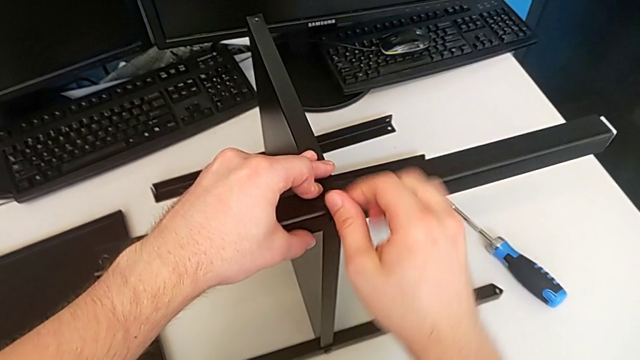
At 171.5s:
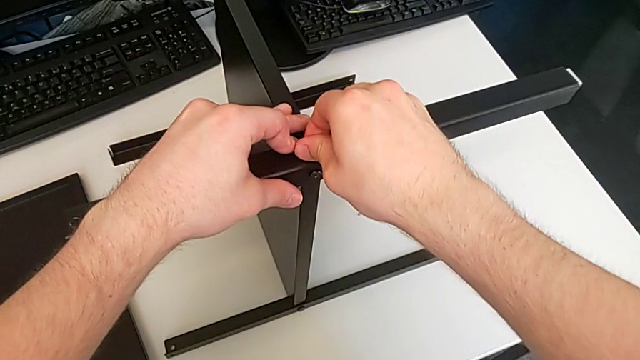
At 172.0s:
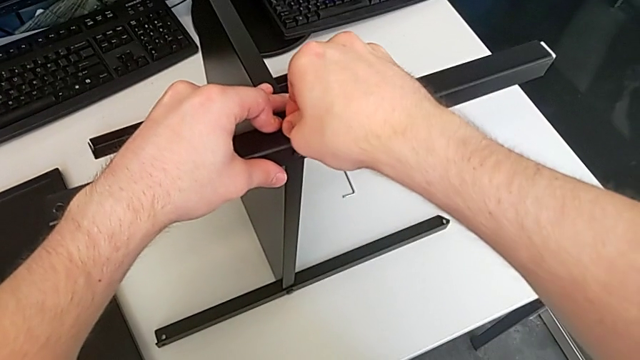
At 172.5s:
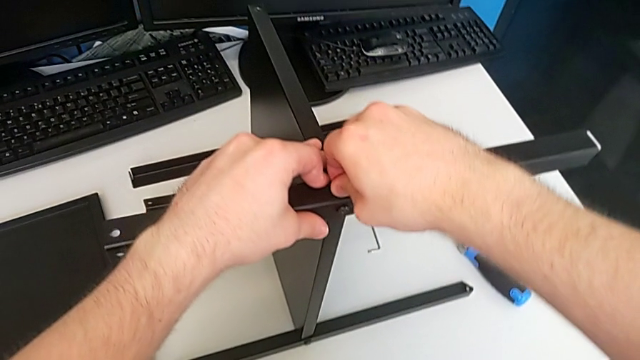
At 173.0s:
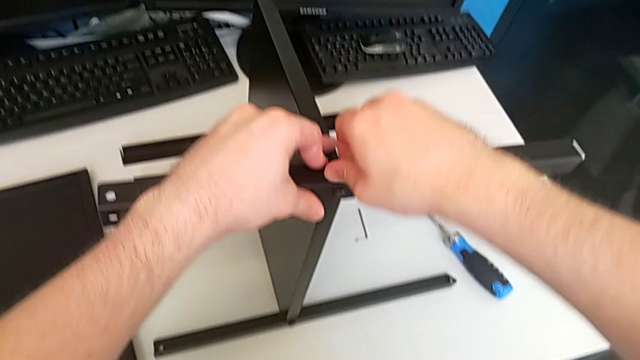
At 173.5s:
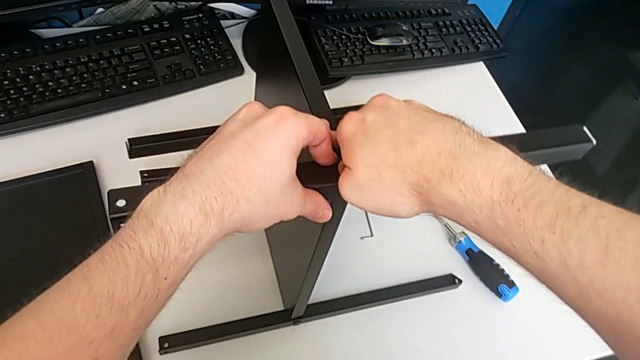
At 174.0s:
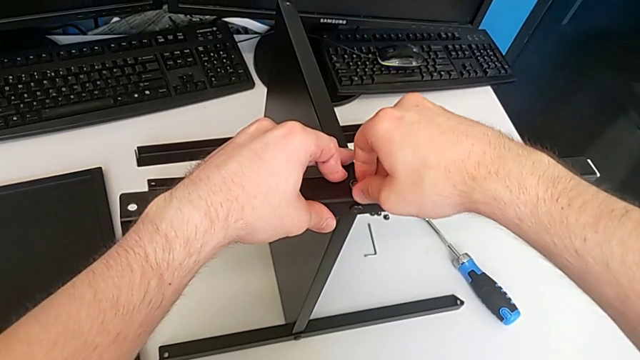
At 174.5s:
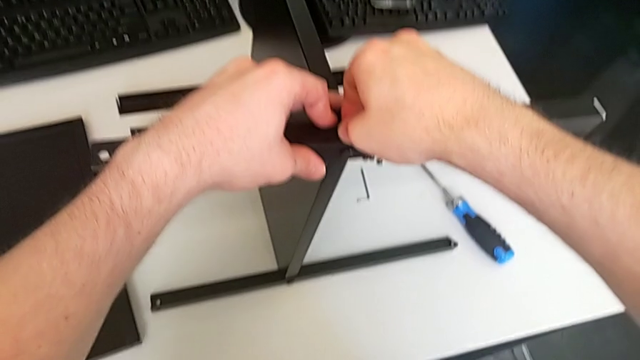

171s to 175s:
The camera wearer is screwing the third screw. They keep screwing the third hex socket head.

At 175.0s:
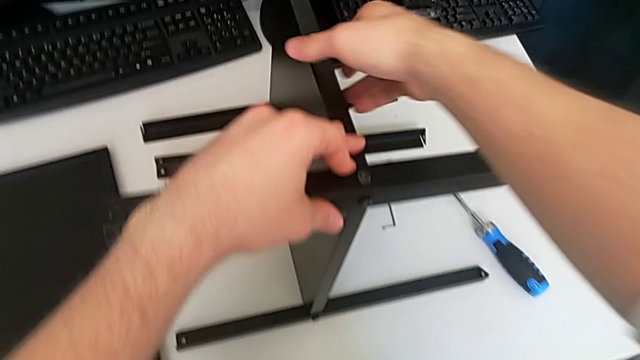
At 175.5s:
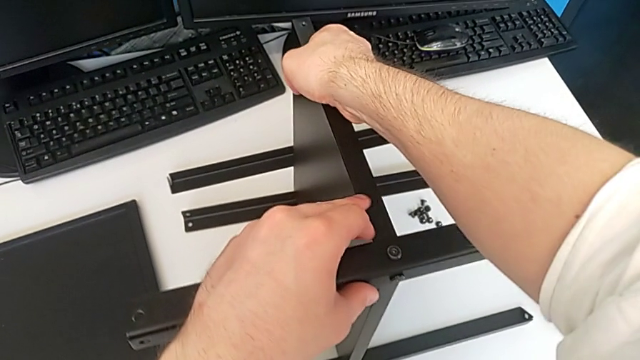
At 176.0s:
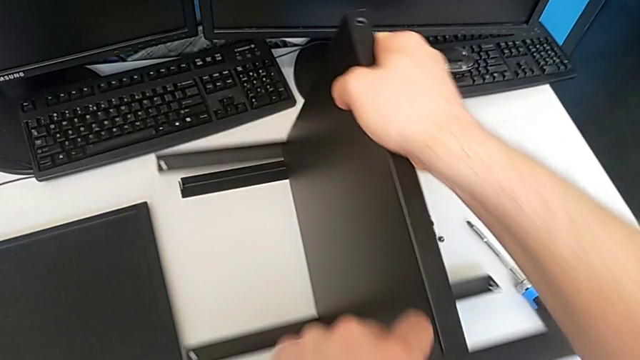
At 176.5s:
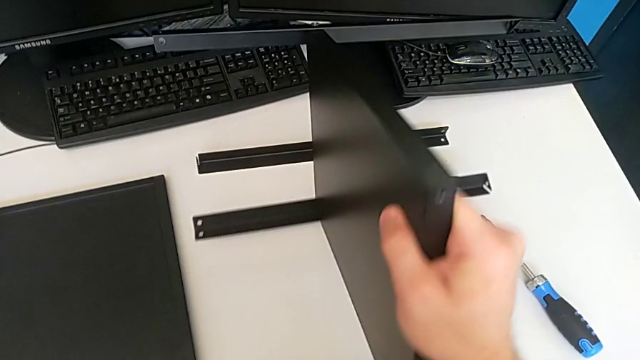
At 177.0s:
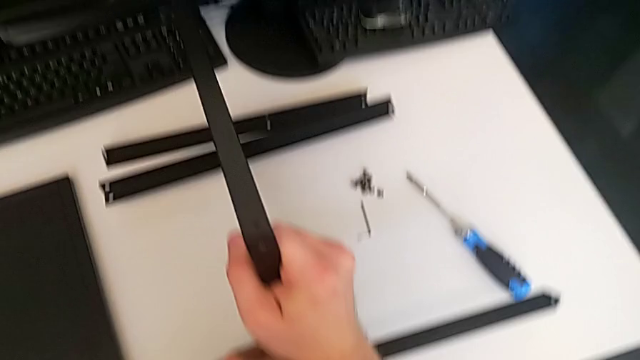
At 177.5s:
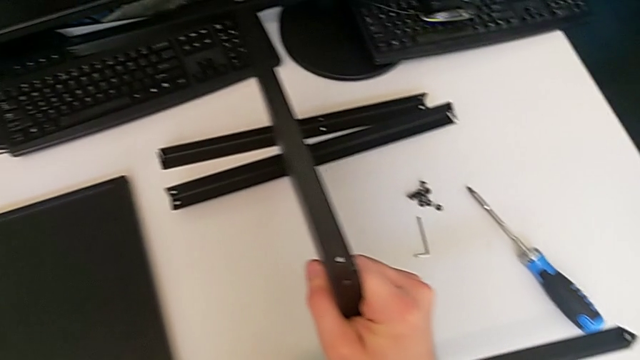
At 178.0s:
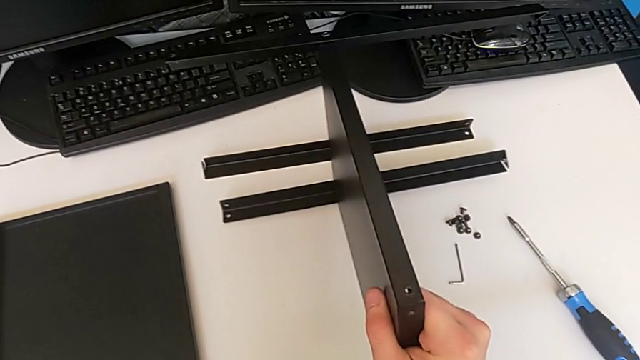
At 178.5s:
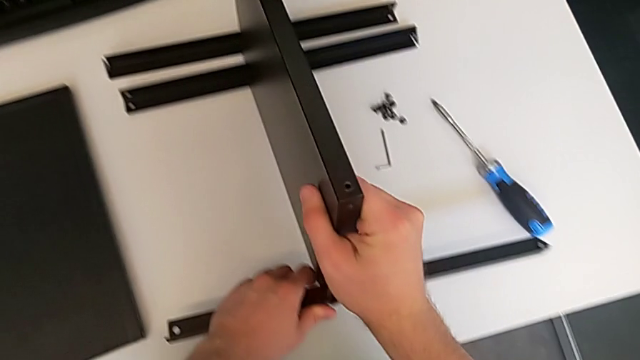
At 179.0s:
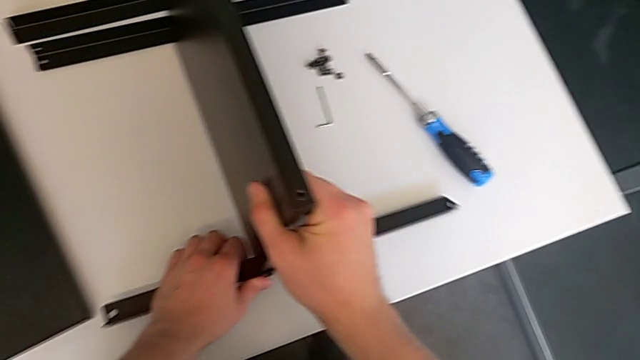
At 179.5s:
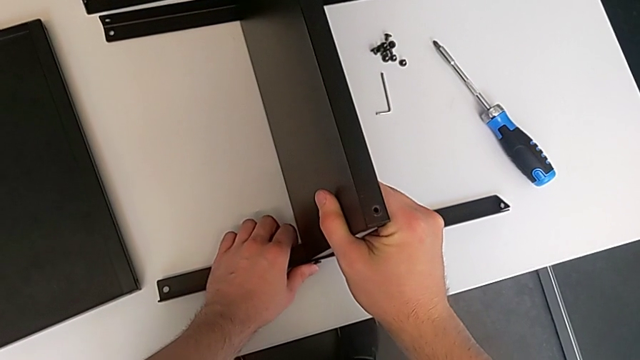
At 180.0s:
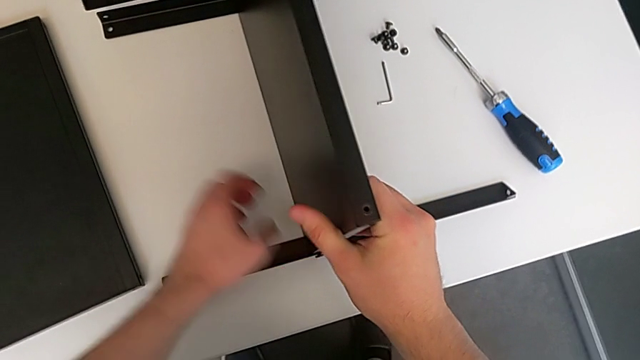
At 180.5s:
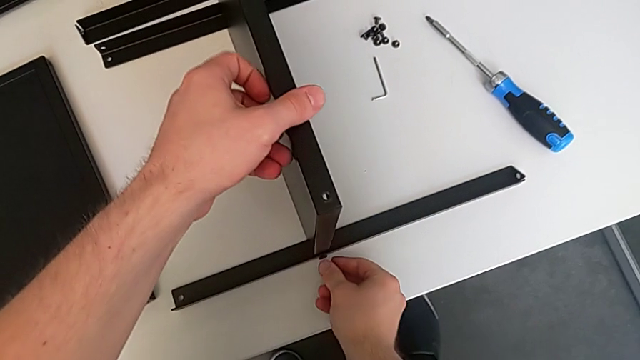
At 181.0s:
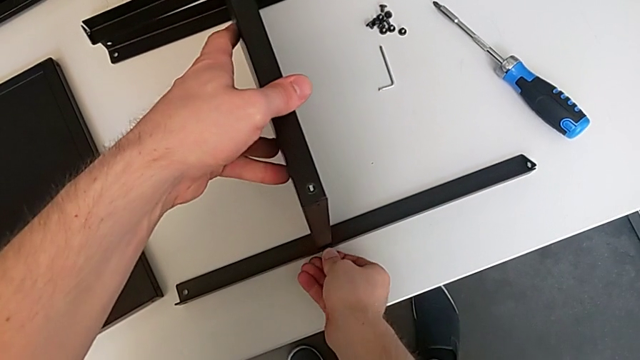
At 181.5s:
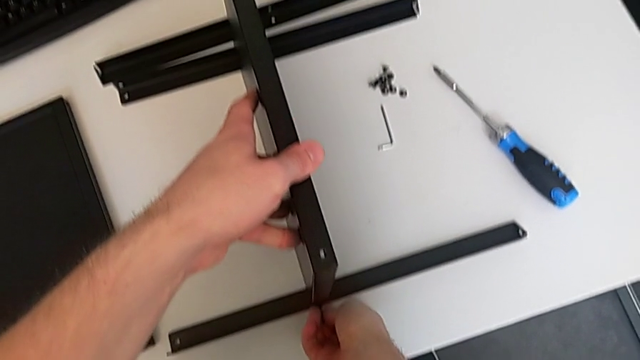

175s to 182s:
The camera wearer rotates the table clockwise. They rotate the tray, place it and hold the leg.

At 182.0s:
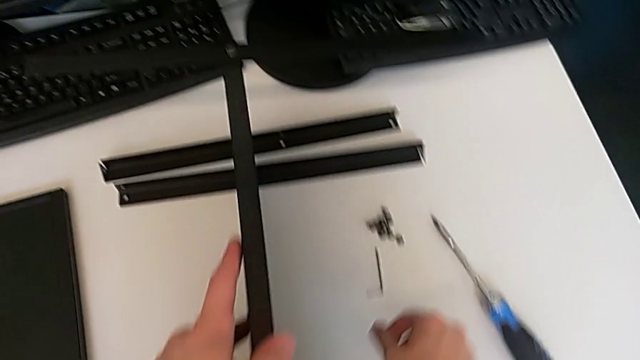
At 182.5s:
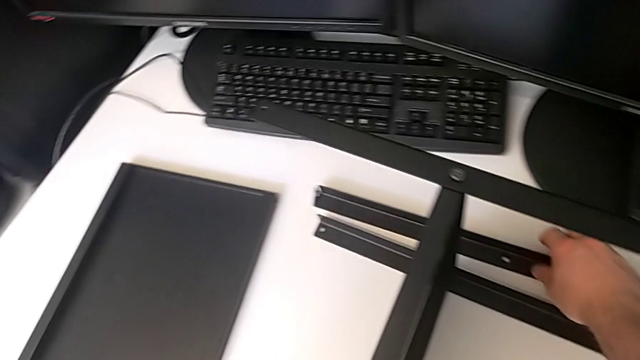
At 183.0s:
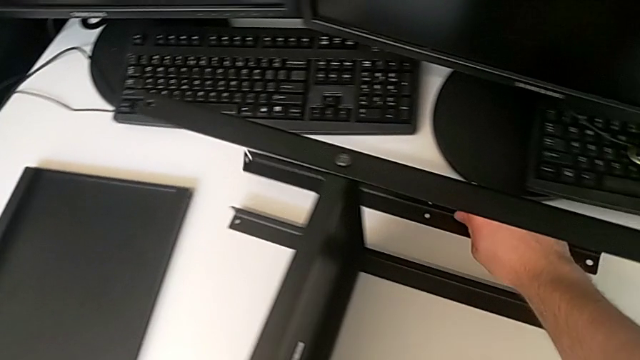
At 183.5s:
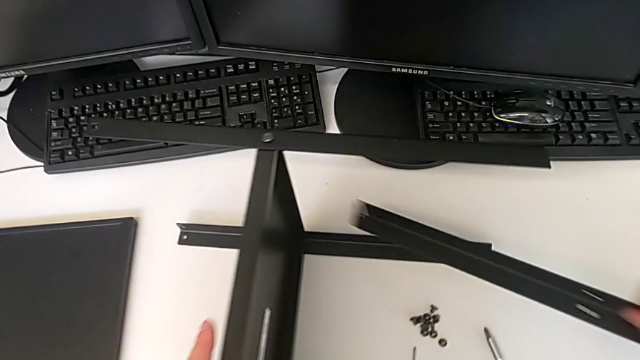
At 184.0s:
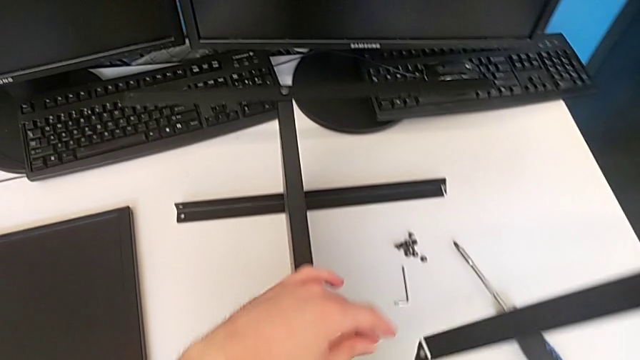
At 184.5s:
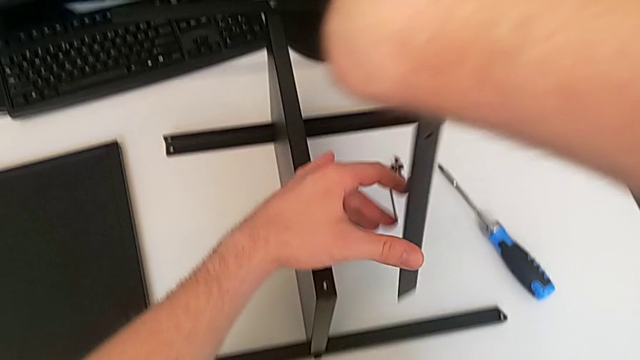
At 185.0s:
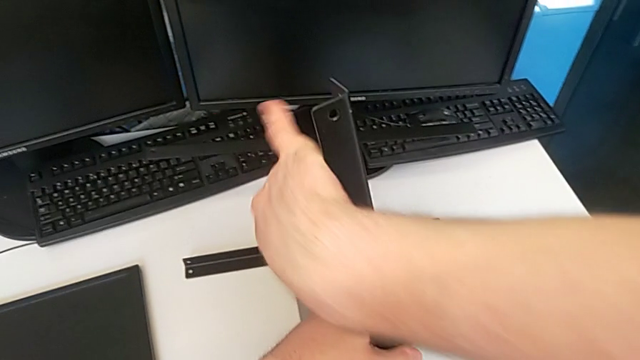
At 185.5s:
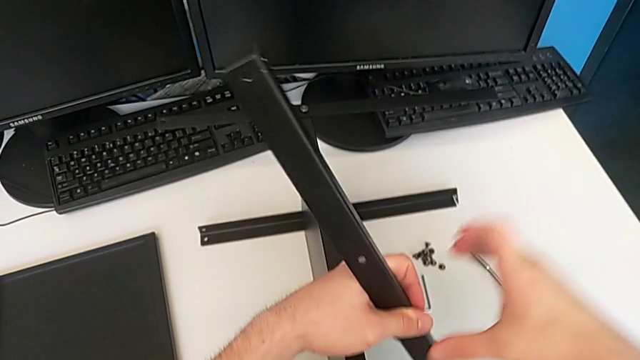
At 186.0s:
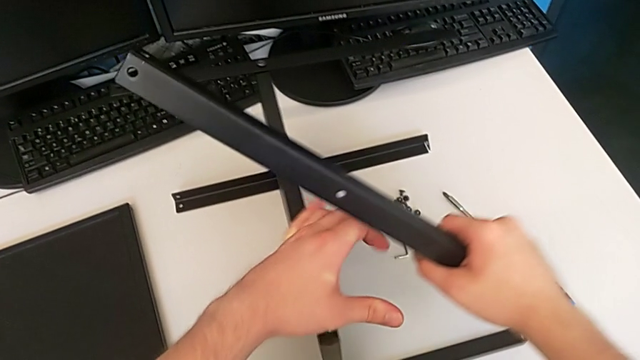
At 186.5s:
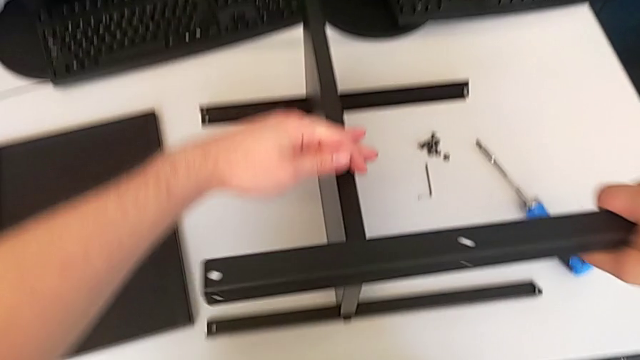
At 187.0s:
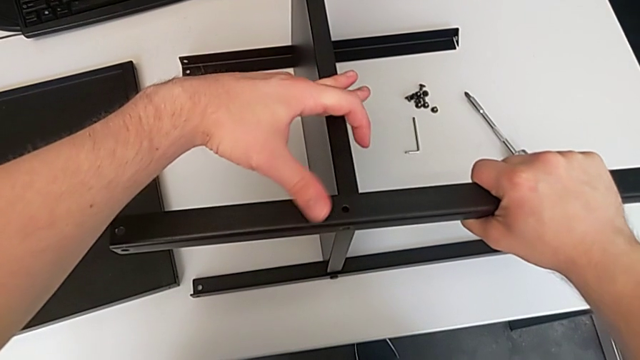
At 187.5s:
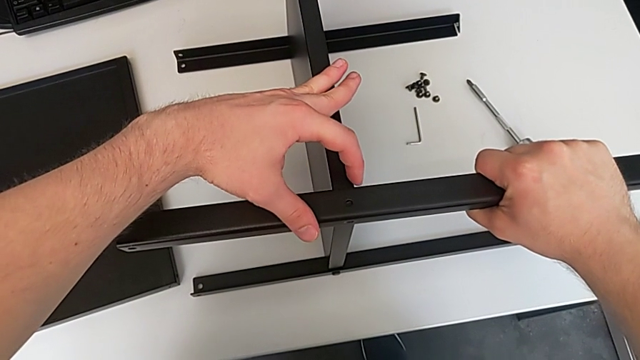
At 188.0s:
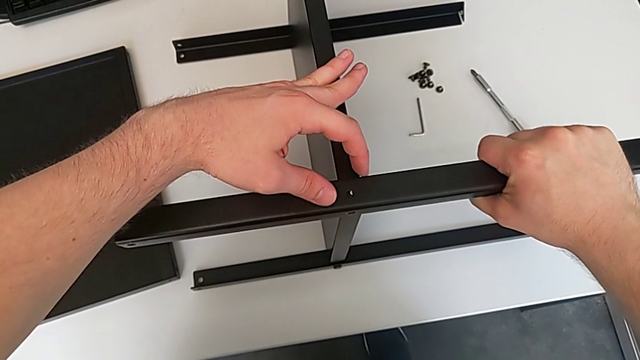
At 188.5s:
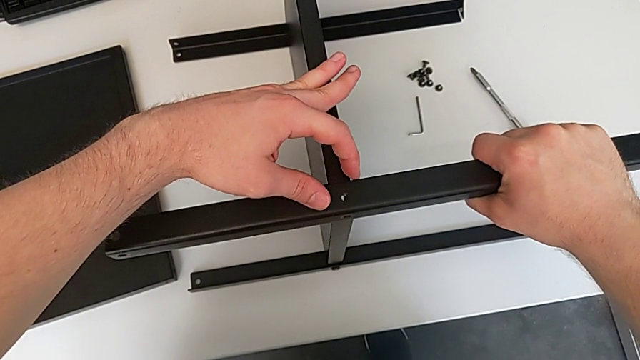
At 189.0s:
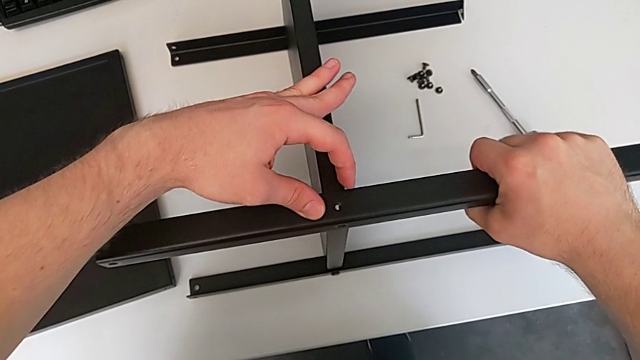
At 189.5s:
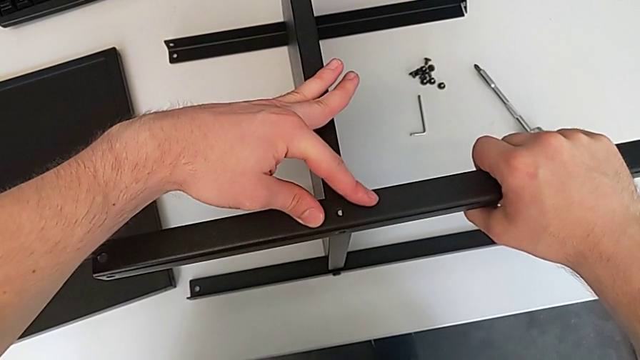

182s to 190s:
The camera wearer assembles the fourth leg. They lift the fourth leg and align it.

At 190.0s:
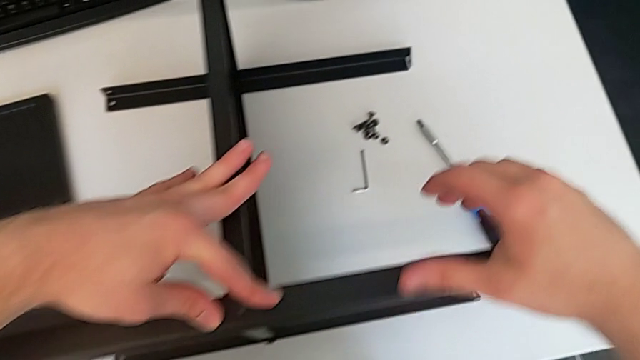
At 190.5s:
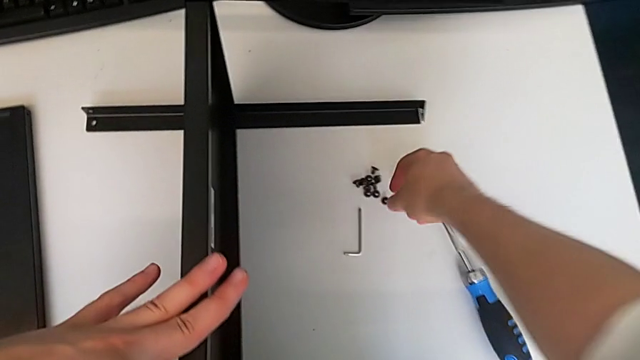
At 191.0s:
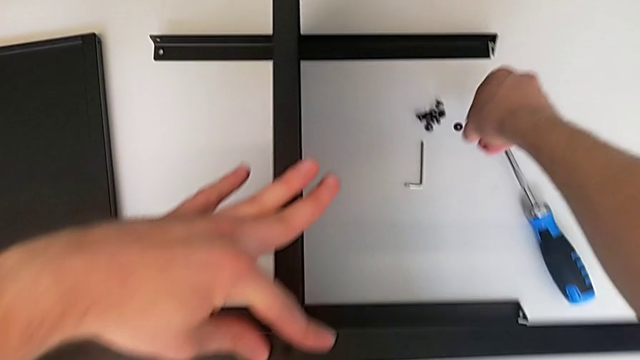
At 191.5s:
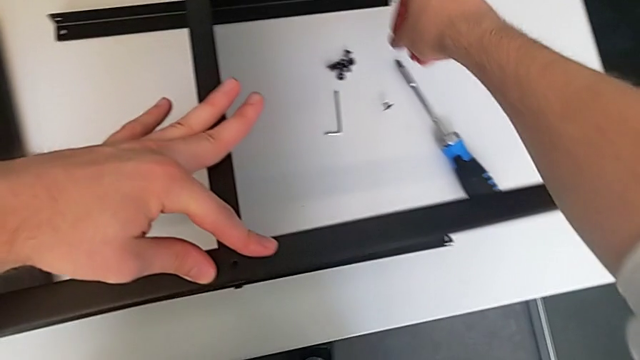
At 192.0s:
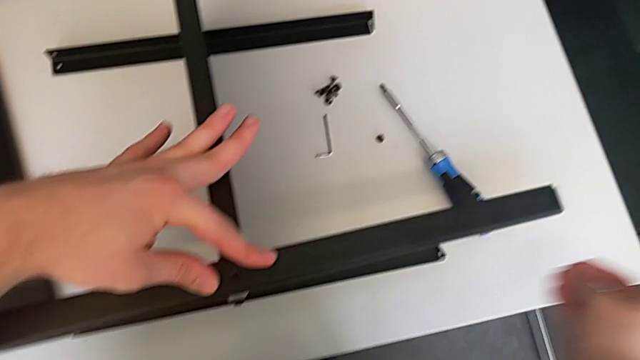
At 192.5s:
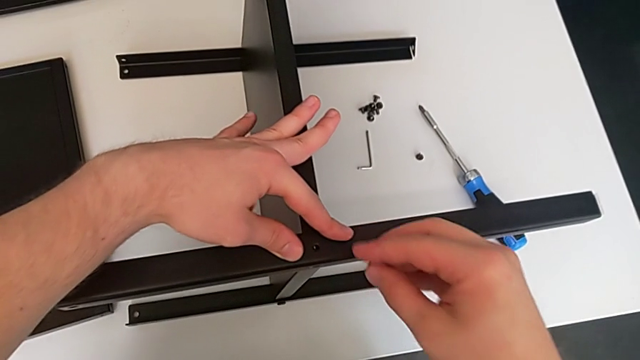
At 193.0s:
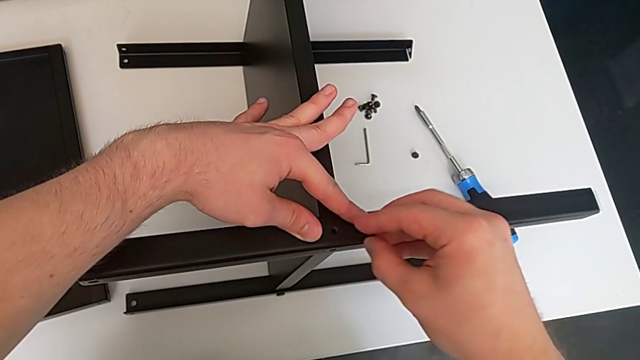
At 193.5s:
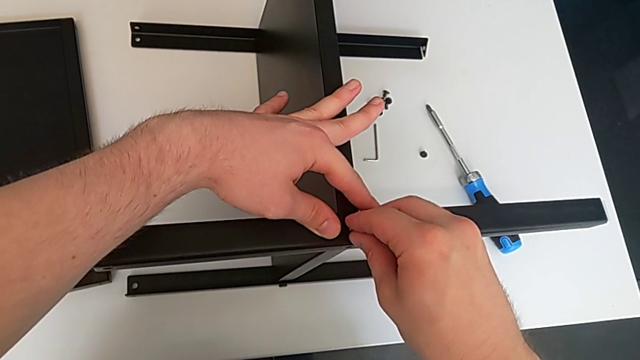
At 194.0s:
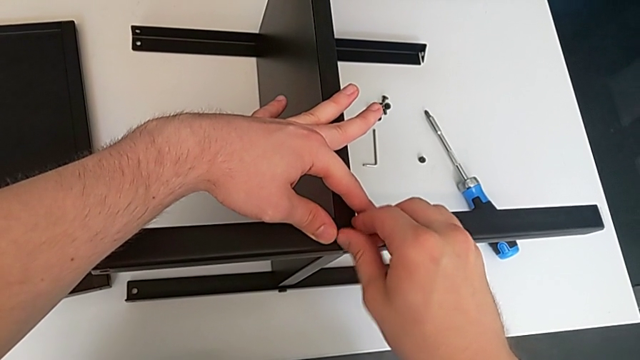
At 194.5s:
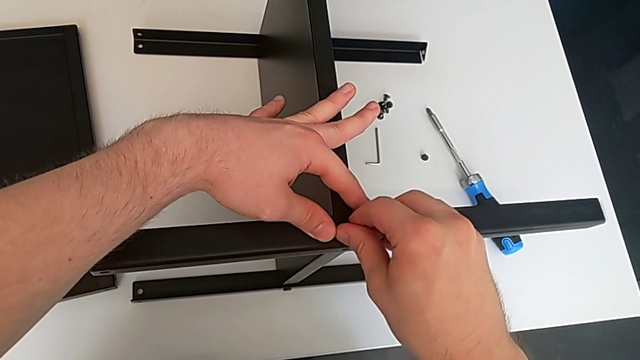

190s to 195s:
The camera wearer is screwing the fifth screw. They lift the fifth hex socket head and begin to screw it.
